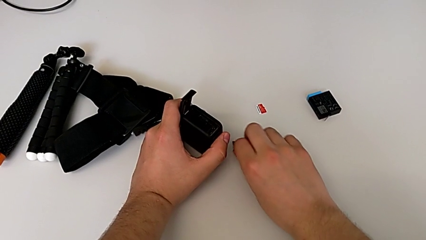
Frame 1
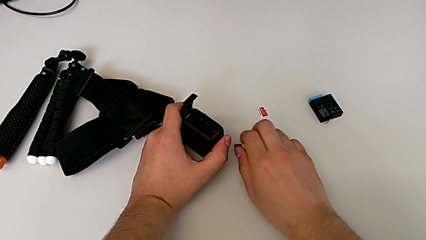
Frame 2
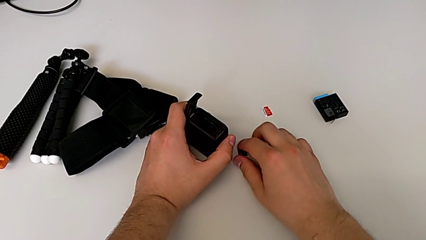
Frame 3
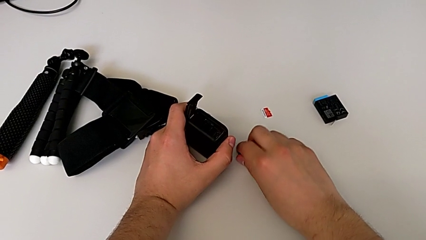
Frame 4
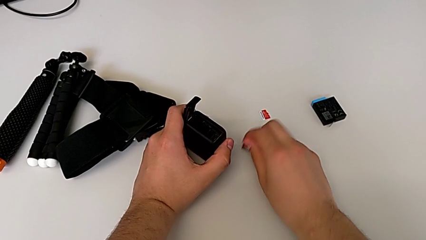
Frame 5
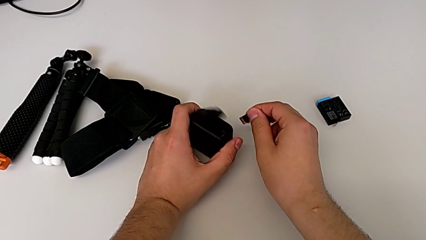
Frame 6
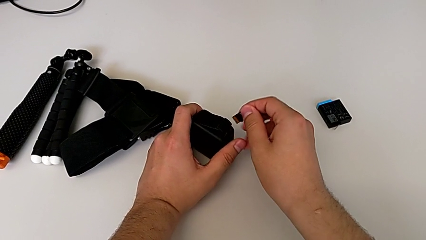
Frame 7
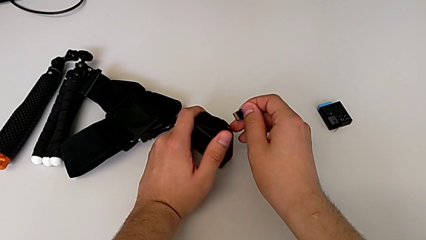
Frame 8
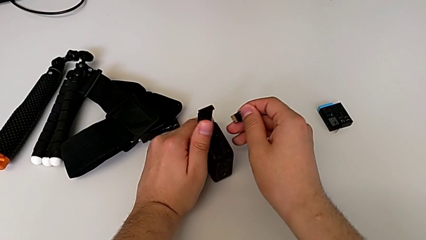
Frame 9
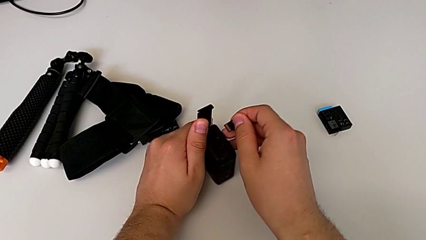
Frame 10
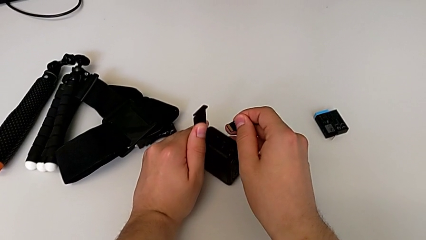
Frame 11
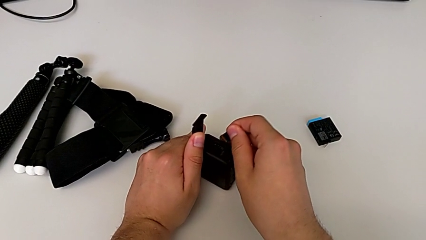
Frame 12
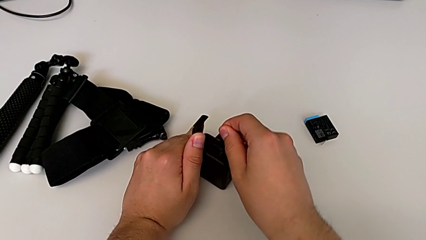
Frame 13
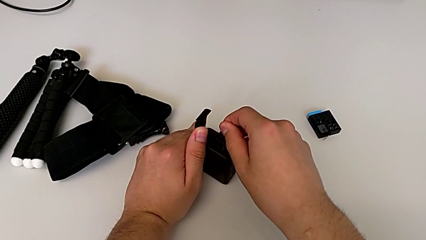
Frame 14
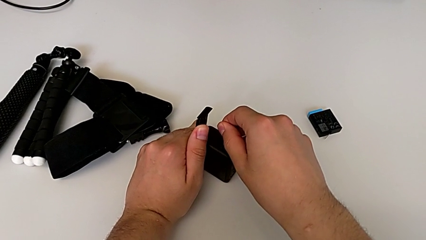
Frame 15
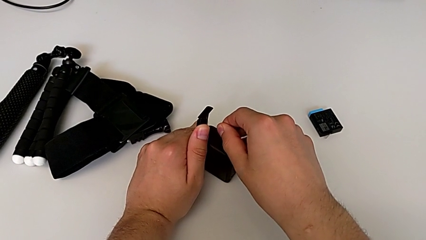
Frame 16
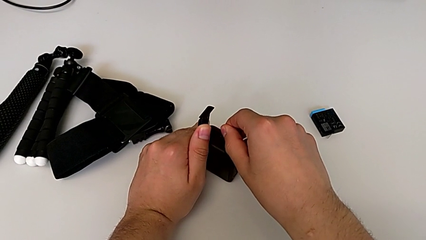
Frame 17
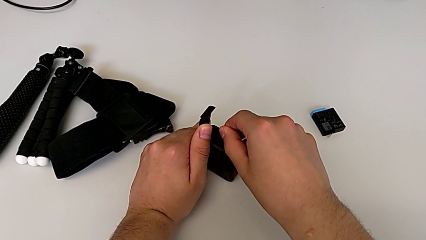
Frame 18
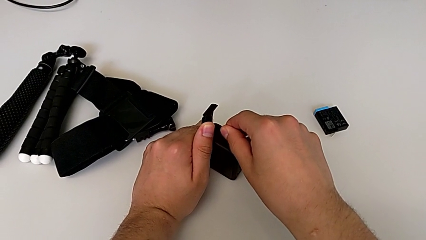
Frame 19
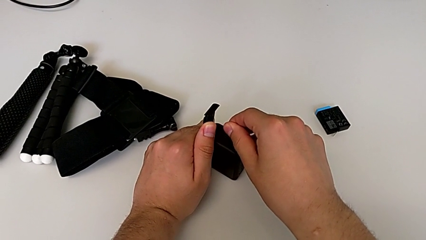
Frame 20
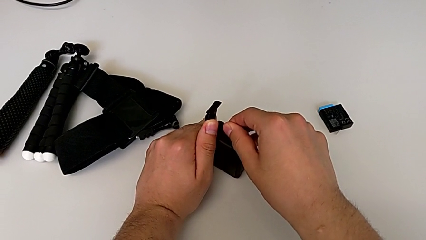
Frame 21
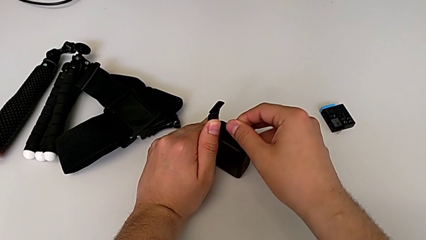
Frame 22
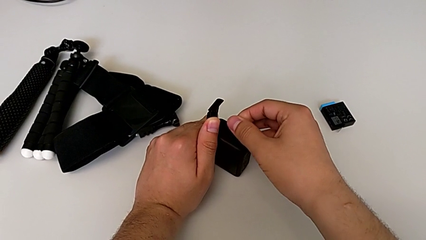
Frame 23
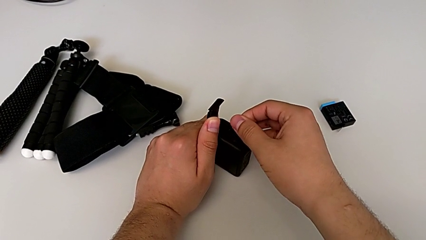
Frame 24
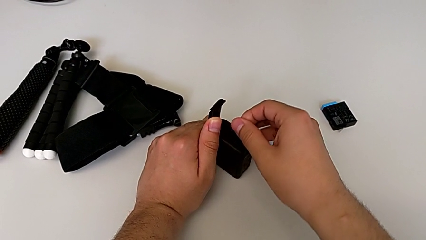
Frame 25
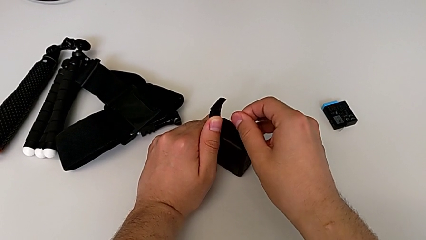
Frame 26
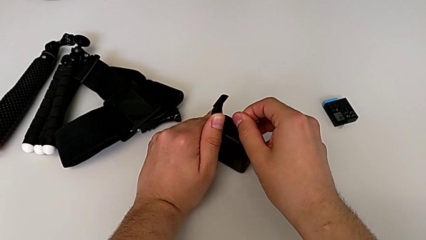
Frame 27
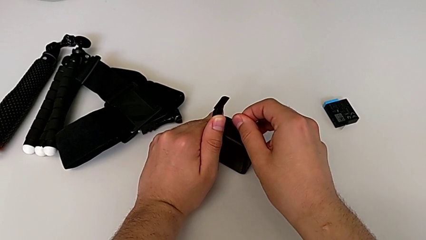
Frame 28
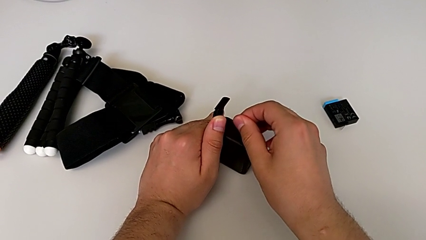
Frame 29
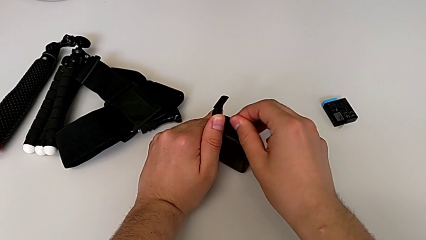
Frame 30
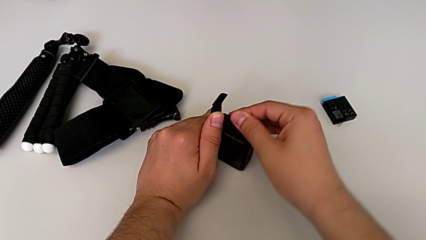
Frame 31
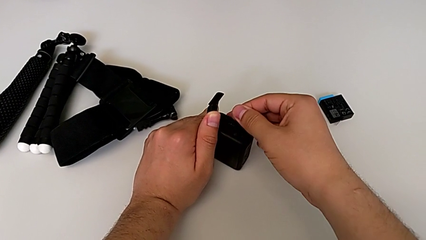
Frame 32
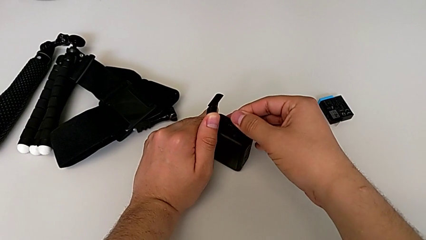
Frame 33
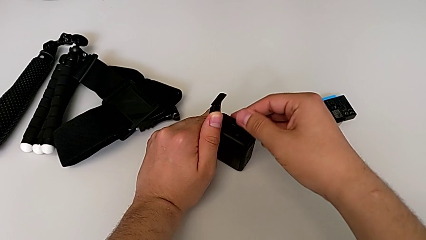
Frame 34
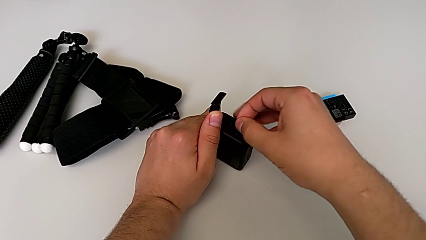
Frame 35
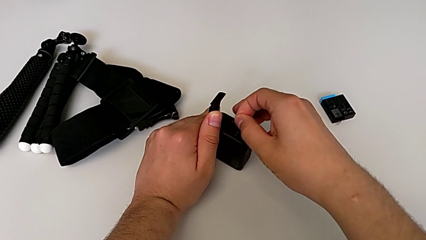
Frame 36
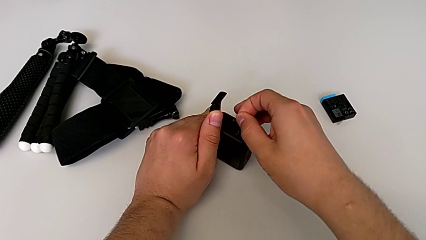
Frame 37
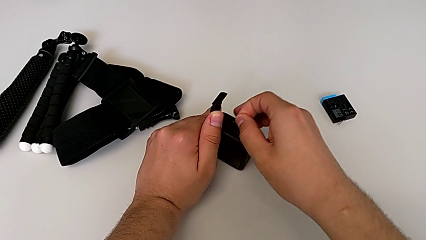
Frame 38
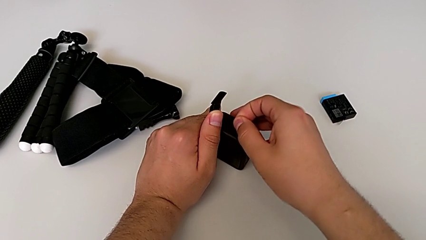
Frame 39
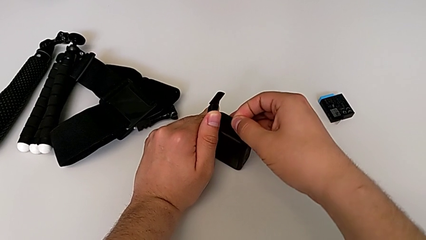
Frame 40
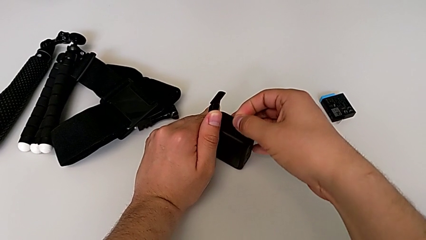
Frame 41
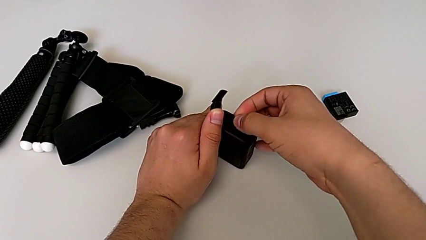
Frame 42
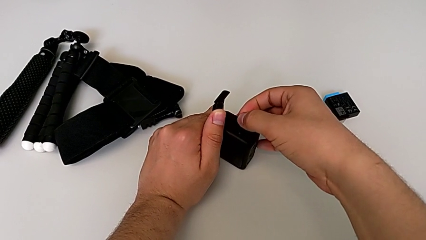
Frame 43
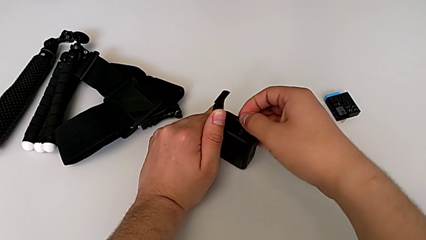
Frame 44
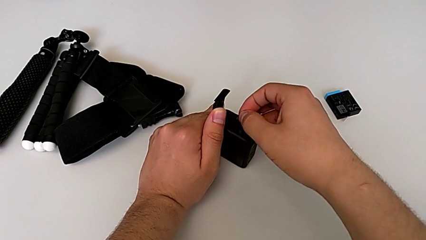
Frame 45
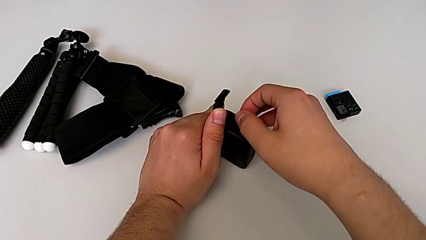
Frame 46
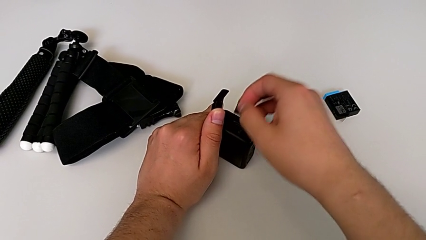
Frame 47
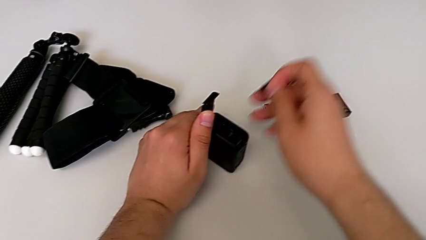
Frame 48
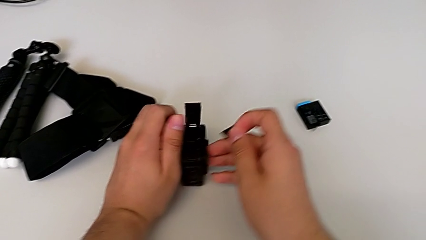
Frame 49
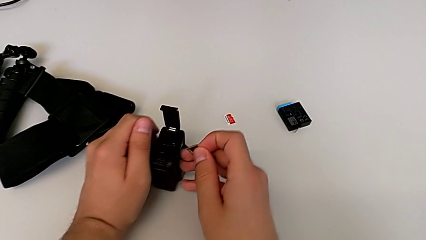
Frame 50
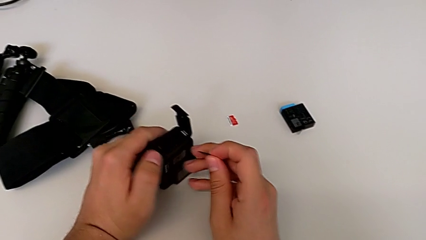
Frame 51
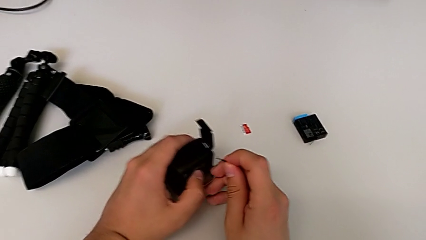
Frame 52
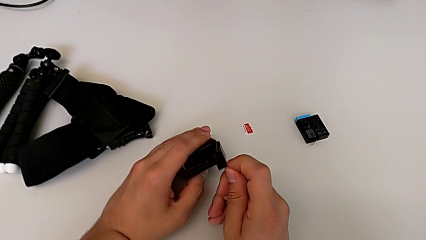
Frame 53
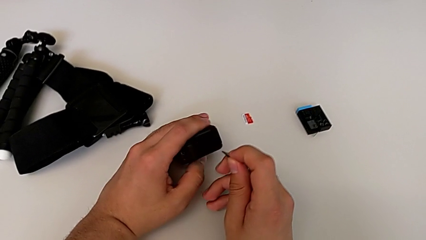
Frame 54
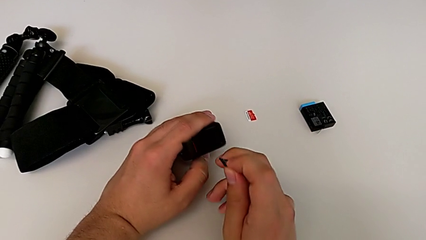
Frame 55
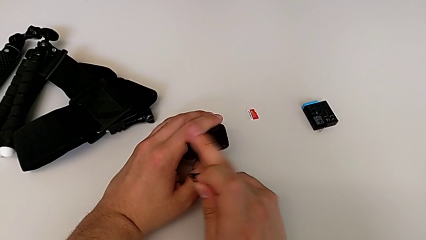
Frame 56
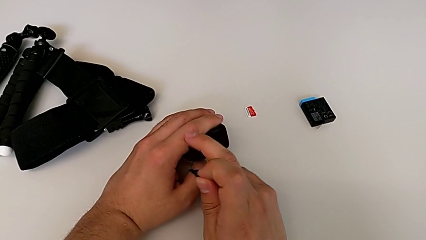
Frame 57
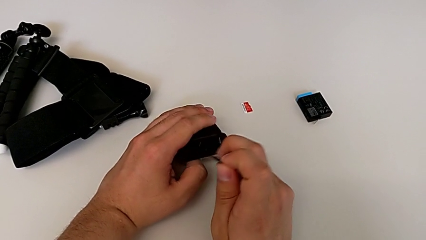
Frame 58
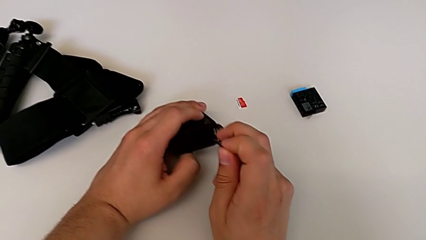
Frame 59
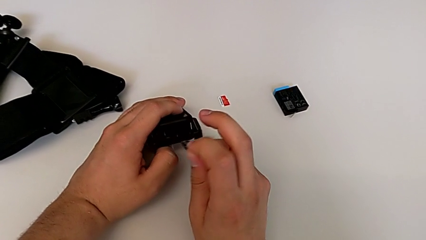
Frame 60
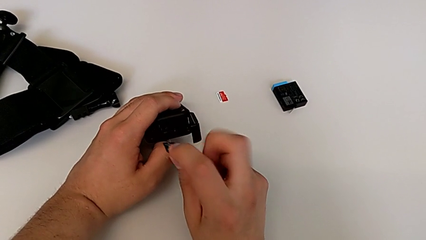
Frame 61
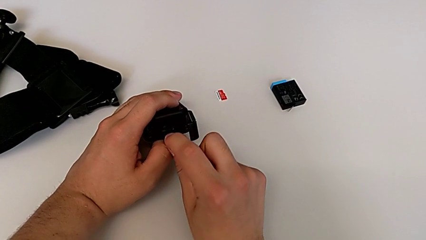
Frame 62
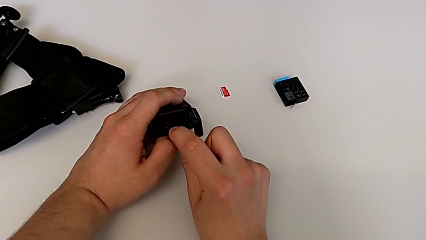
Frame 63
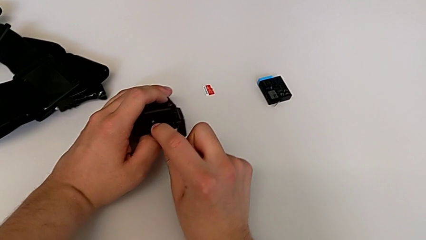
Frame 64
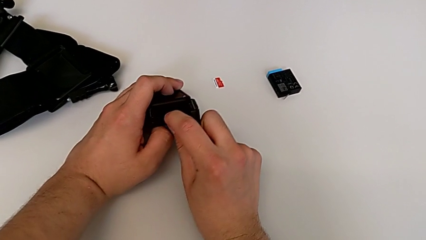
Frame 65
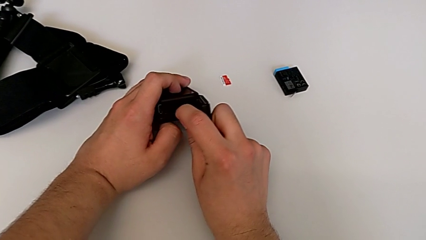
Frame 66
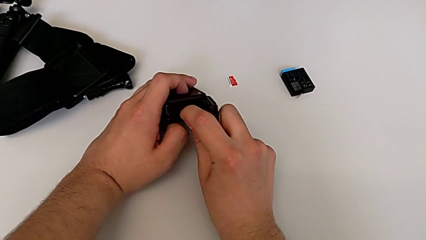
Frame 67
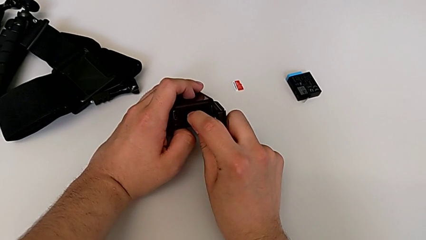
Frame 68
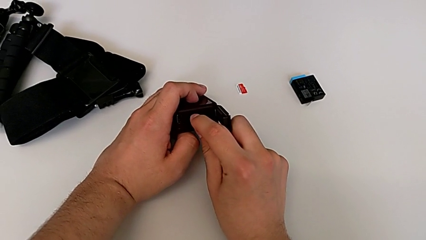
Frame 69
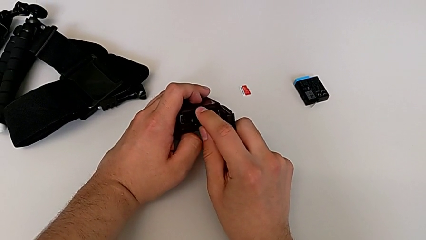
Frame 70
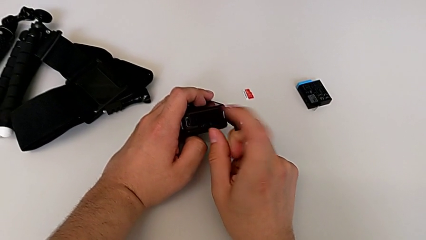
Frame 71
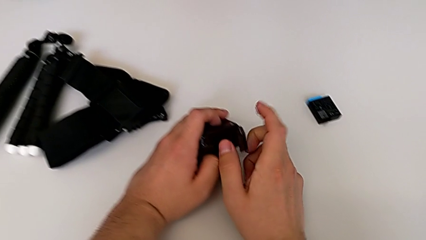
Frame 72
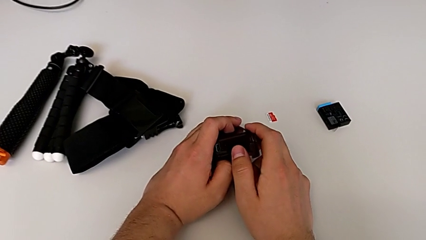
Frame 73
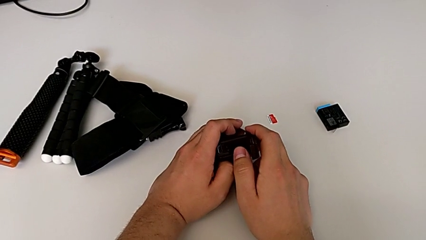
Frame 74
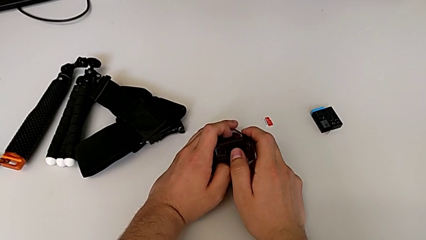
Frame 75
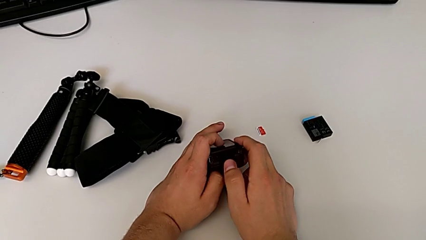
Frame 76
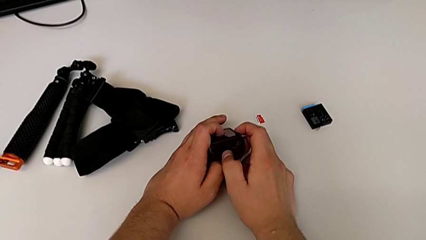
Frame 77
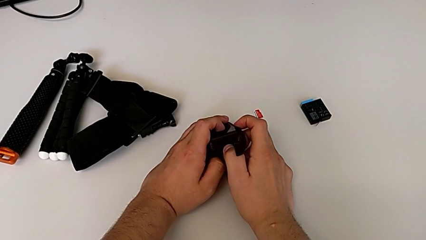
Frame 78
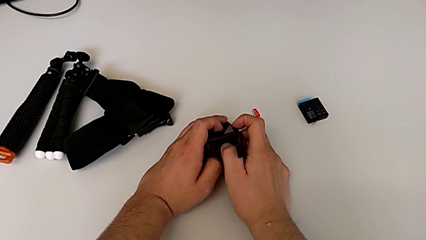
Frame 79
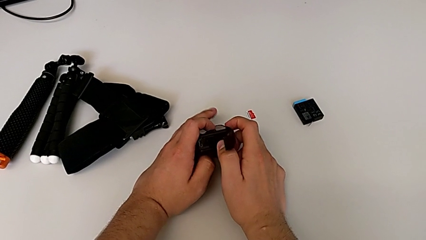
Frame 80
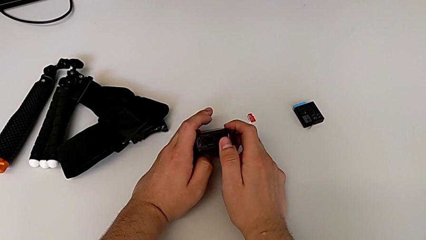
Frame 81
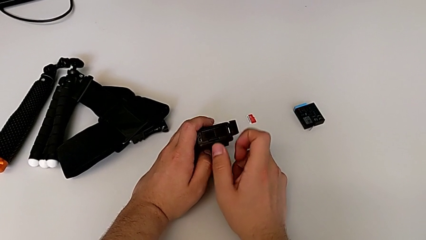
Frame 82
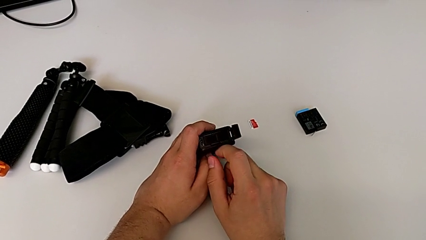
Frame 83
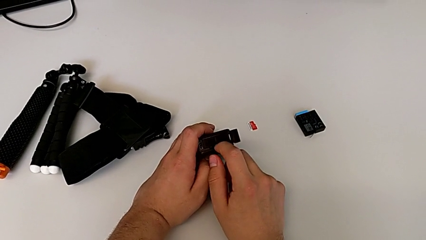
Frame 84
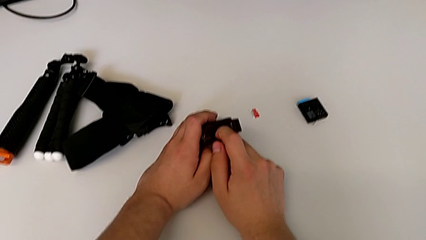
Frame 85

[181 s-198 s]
The camera wearer is exchanging the micro SD card of the GoPro. They lift the SD card, wrongly insert the new SD card, trying to insert it on the wrong side, rotate the GoPro, insert the new SD card and wrongly push the SD card slightly without being able to insert it all the way in.
